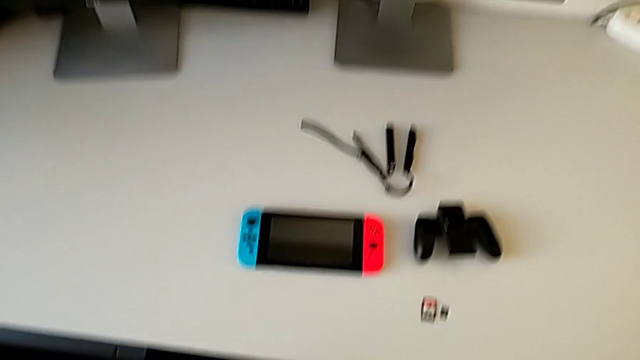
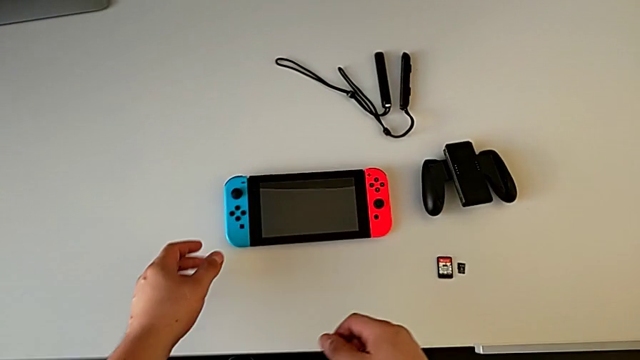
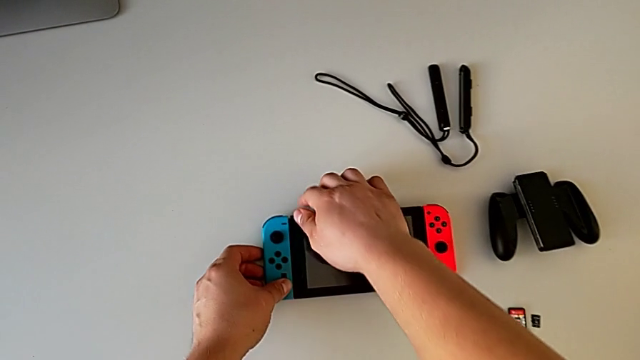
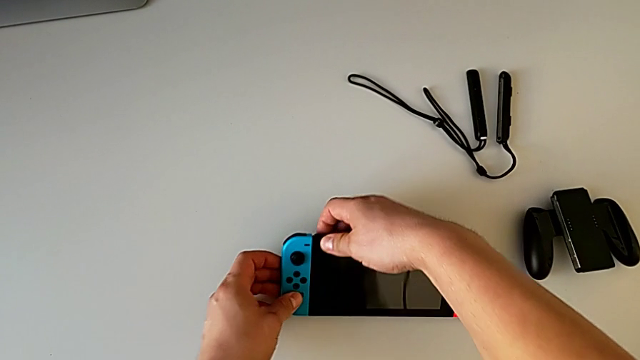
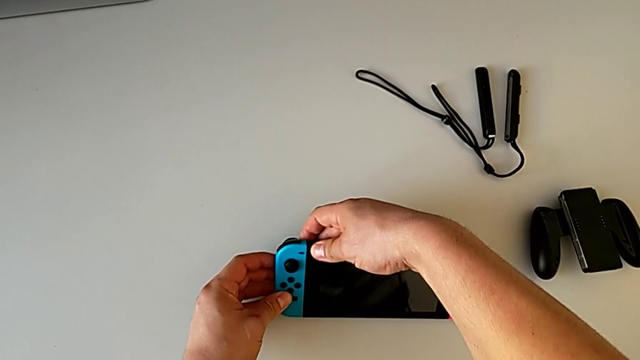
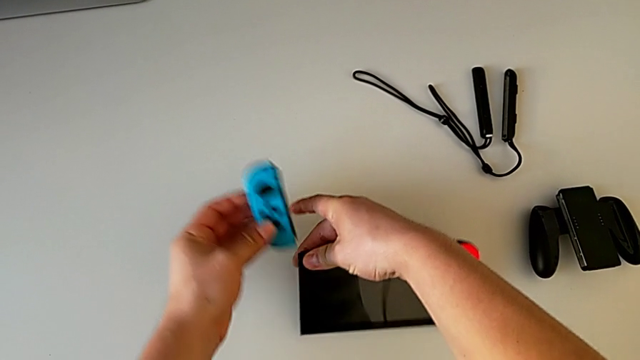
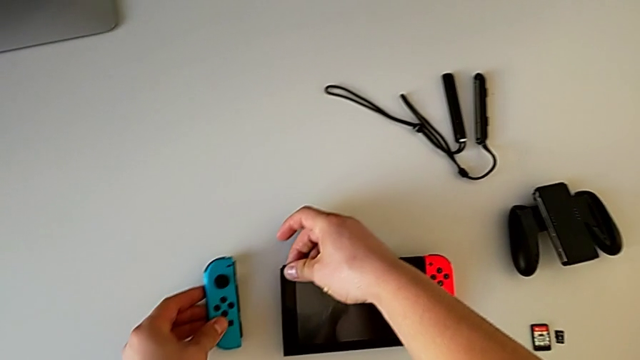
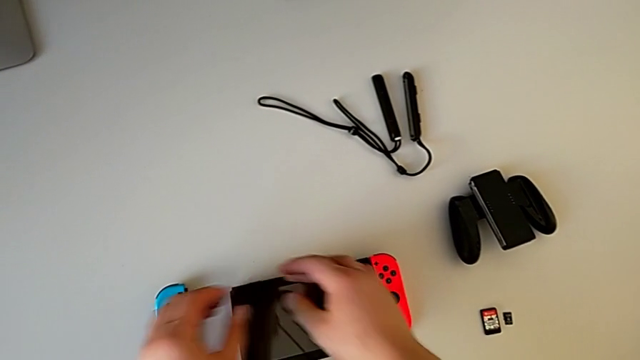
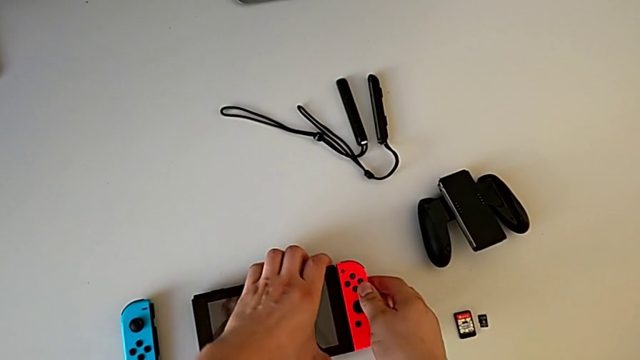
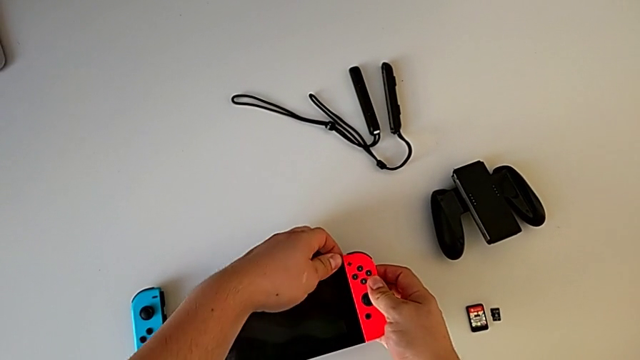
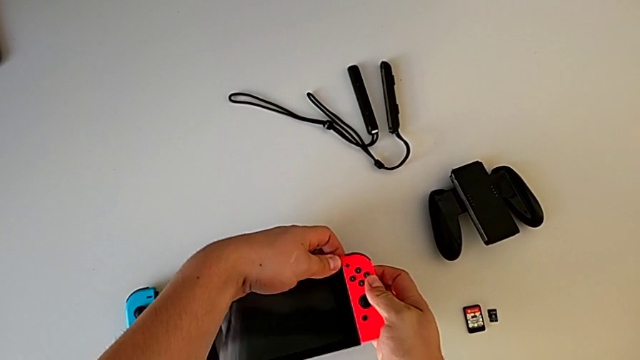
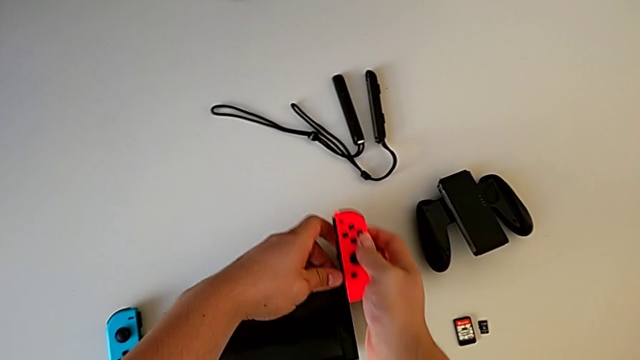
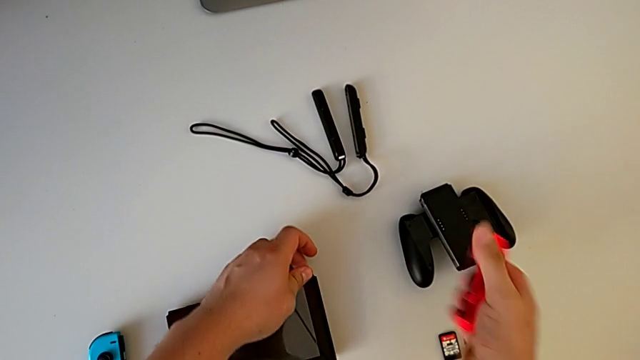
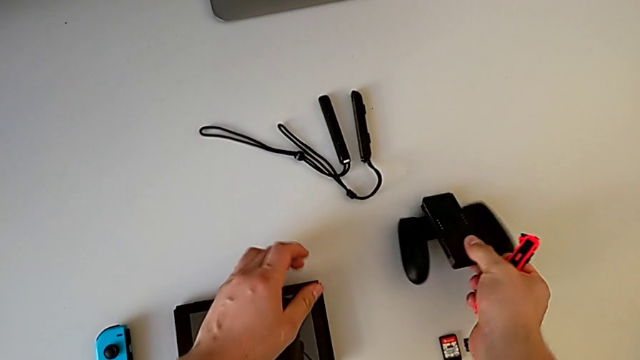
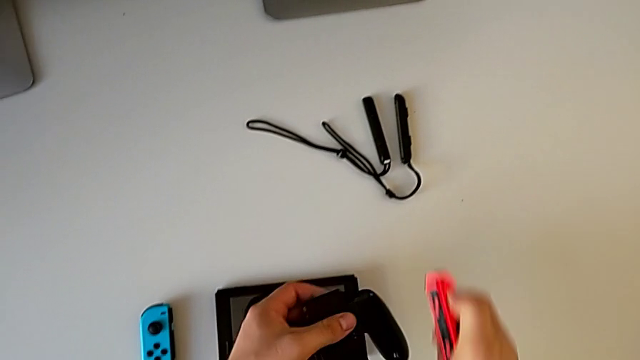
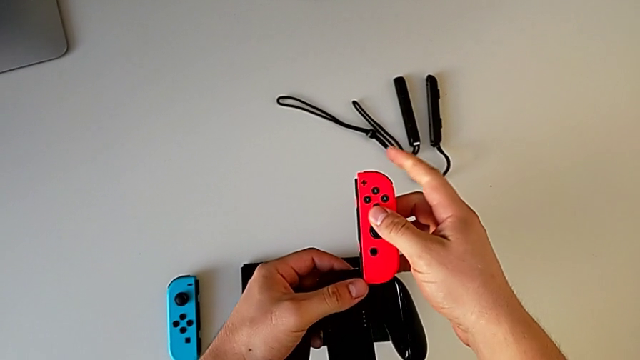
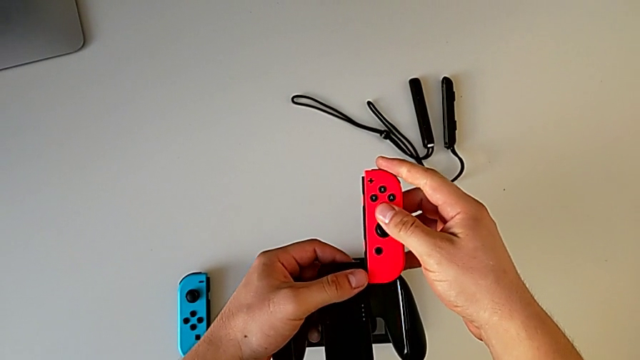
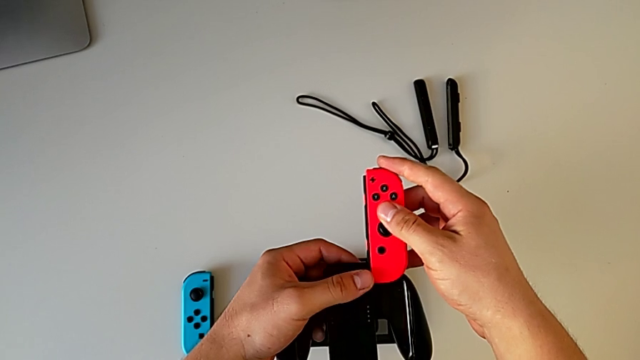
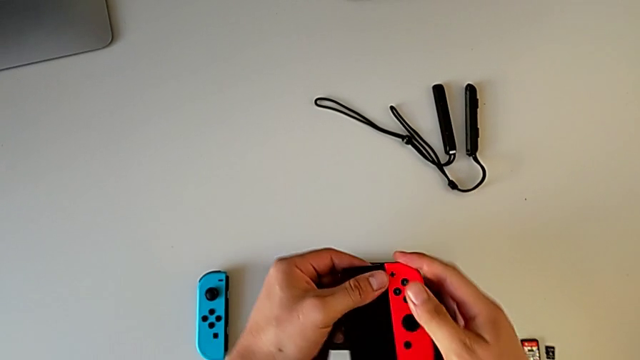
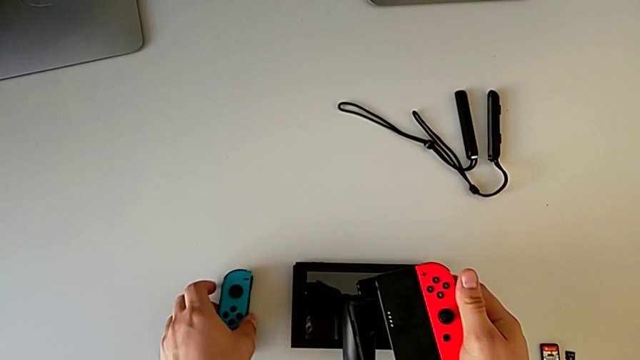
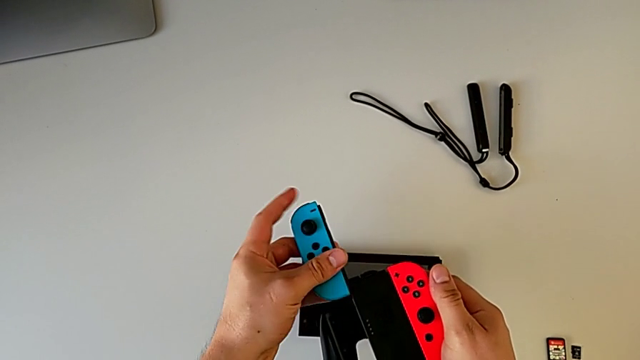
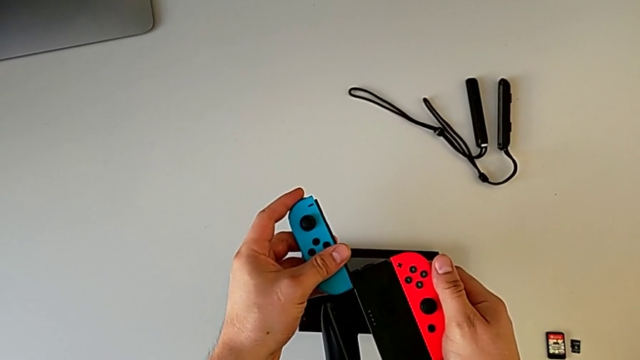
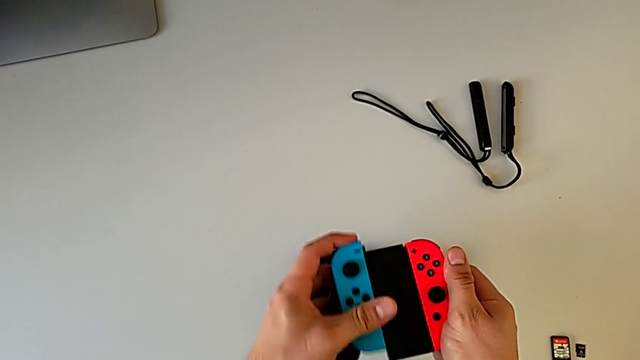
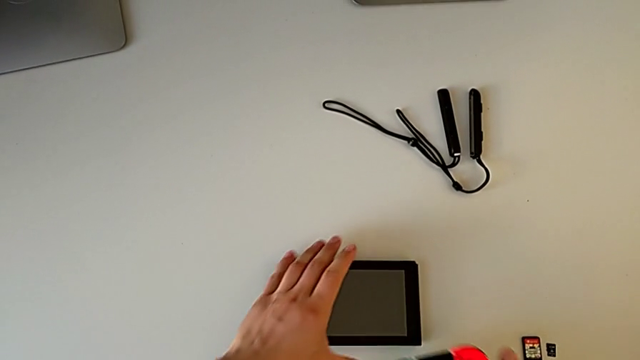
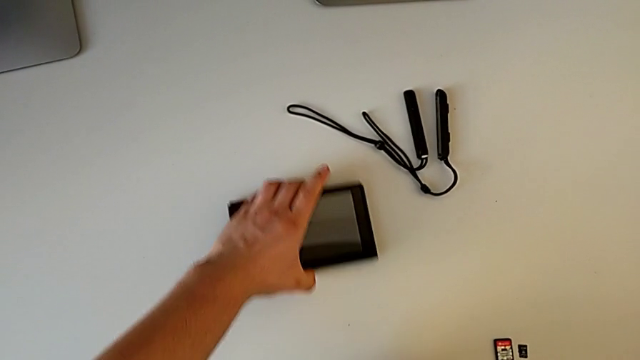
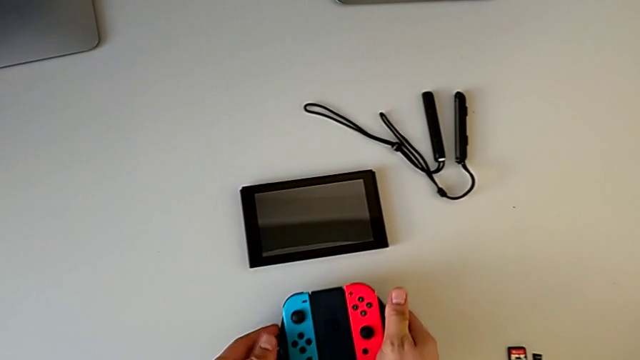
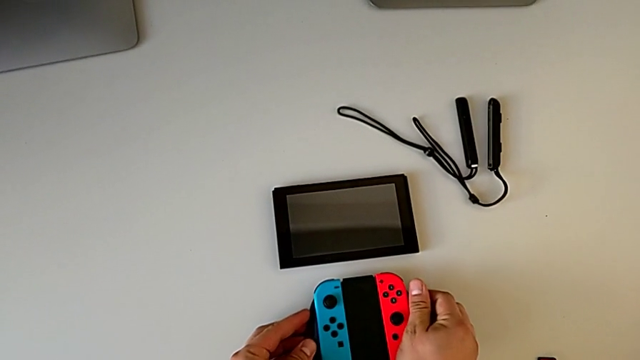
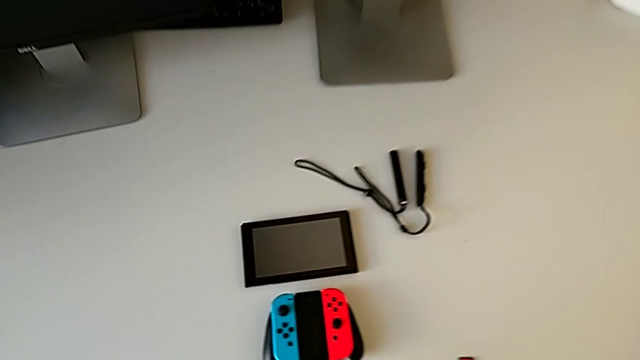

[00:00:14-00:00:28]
The camera wearer changes their Joy-Con to a comfort grip. They grab the Nintendo Switch, slide the blue Joy-Con controller, slide the red Joy-Con controller, grab the comfort grip, slide the red Joy-Con controller, slide the blue Joy-Con controller, place the Nintendo Switch and place the Joy-Con controller.

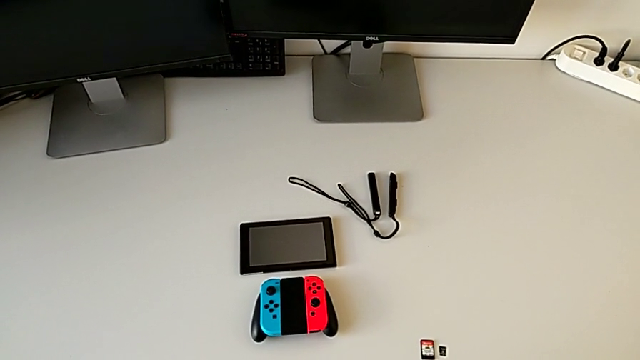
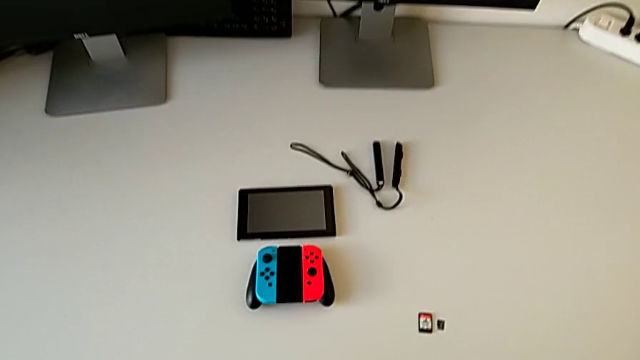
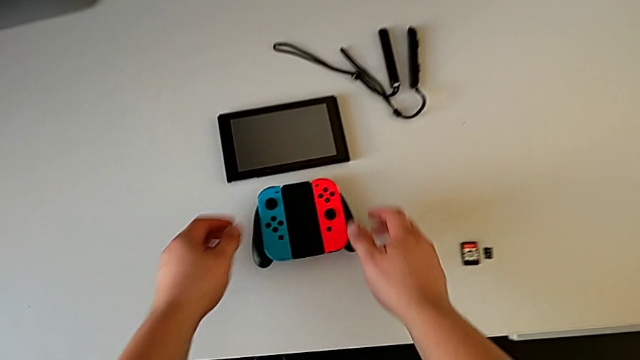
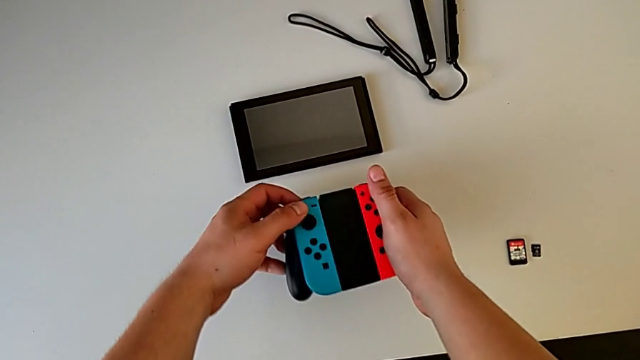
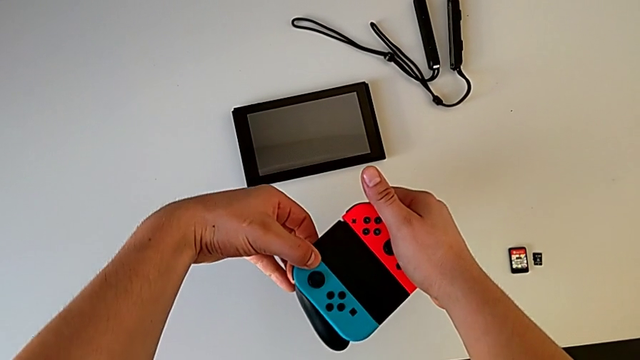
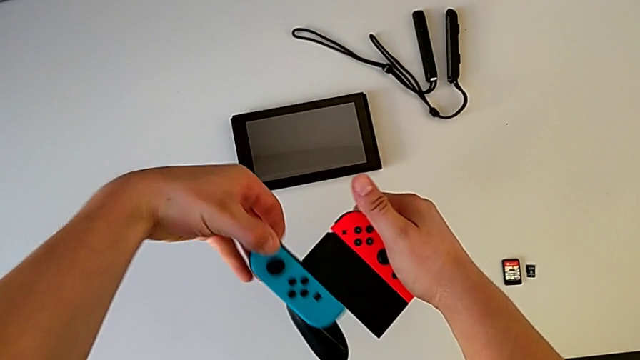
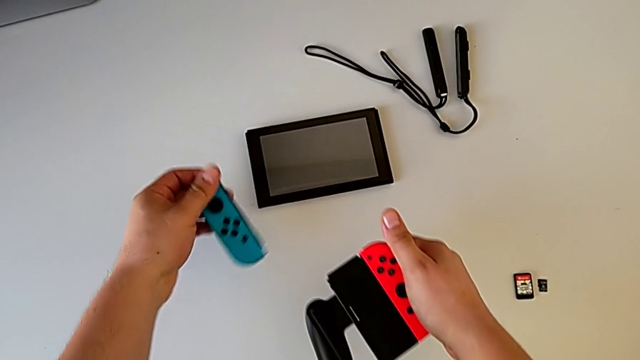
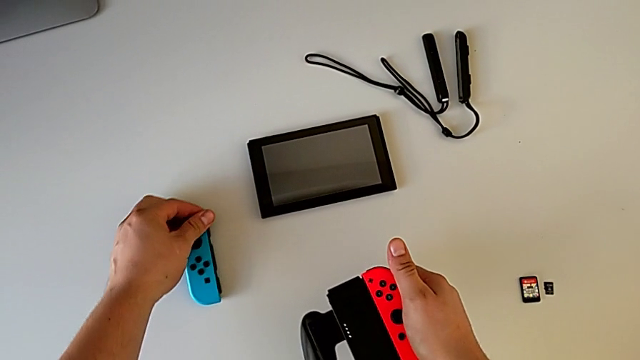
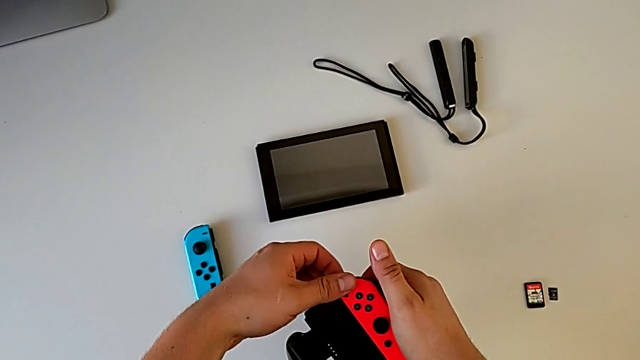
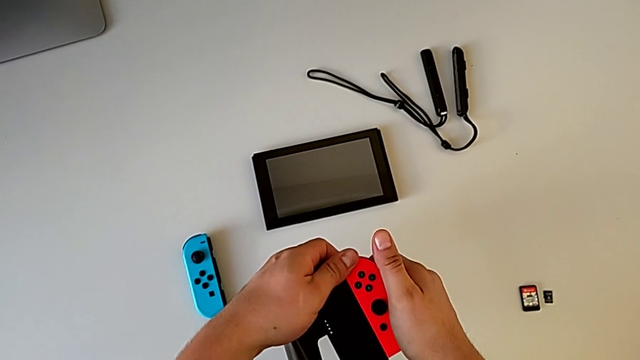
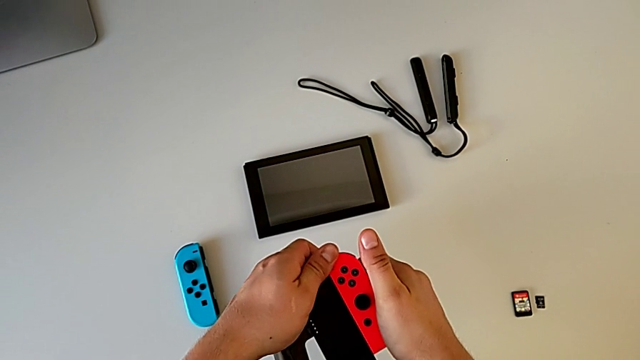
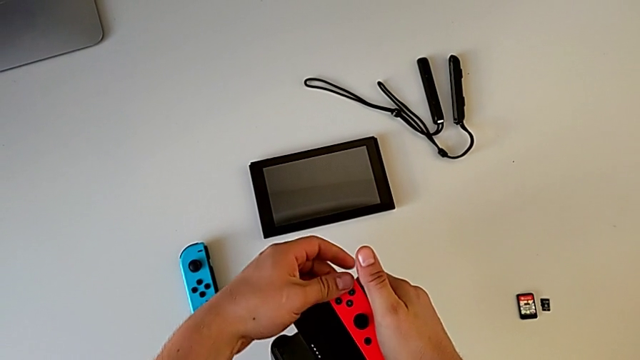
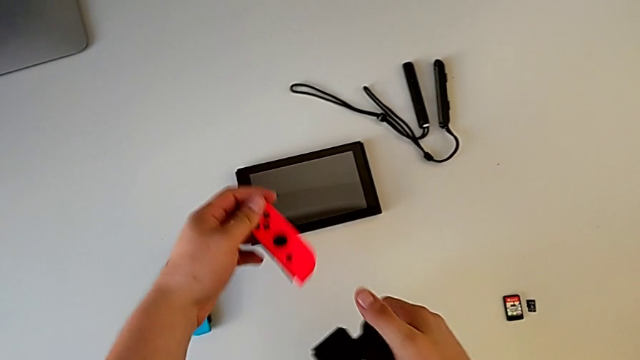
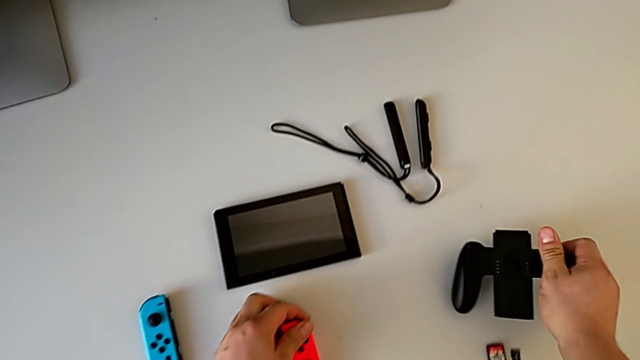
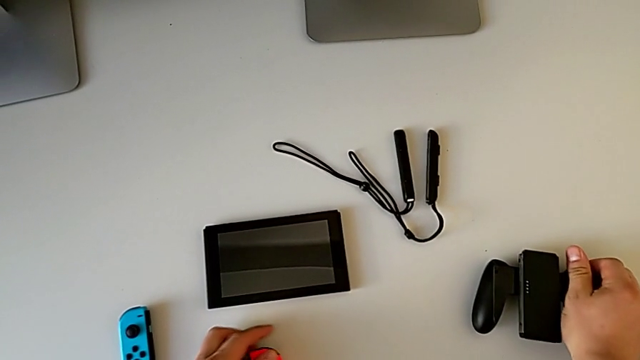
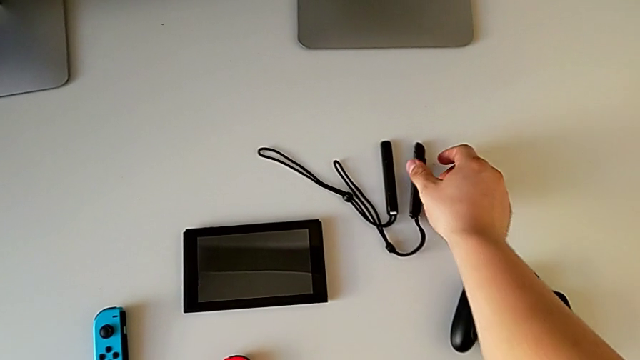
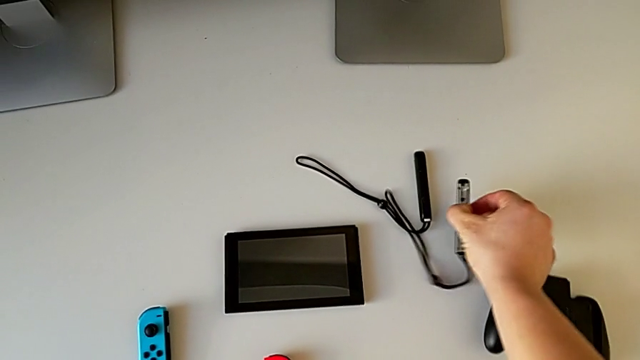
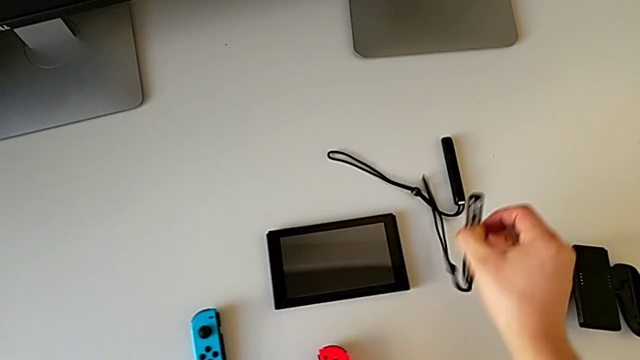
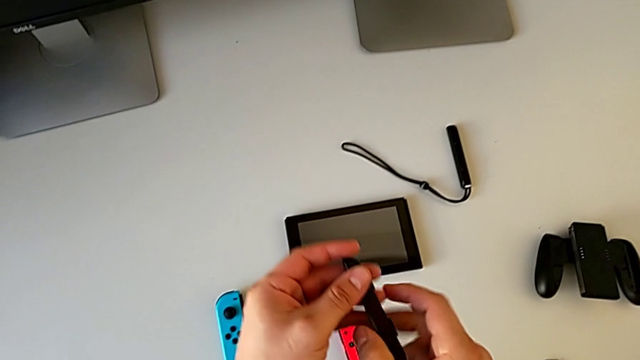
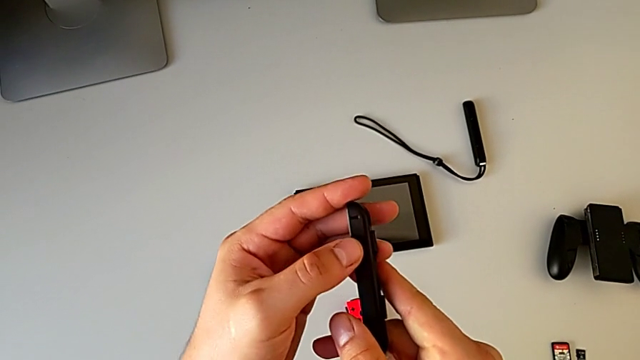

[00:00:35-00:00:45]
The camera wearer is changing their Joy-Con straps. They withdraw the blue Joy-Con controller, withdraw the red Joy-Con controller, place the comfort grip and grab the Joy-Con strap.
